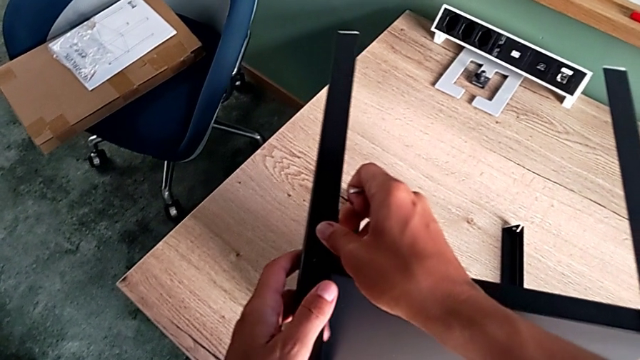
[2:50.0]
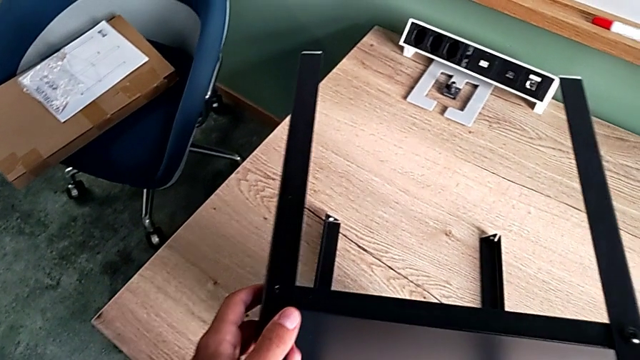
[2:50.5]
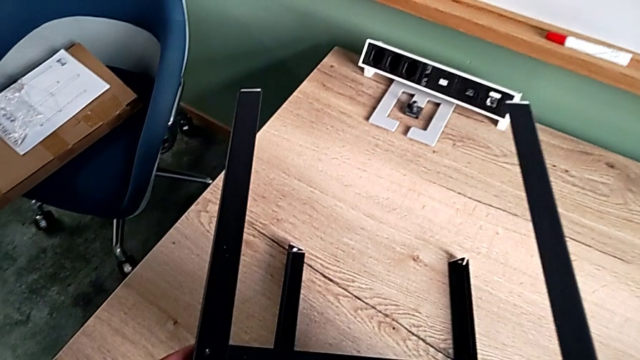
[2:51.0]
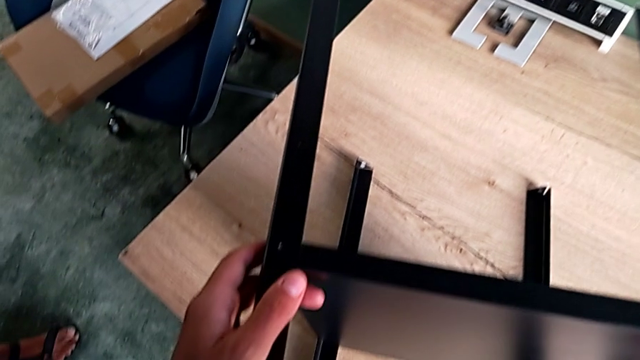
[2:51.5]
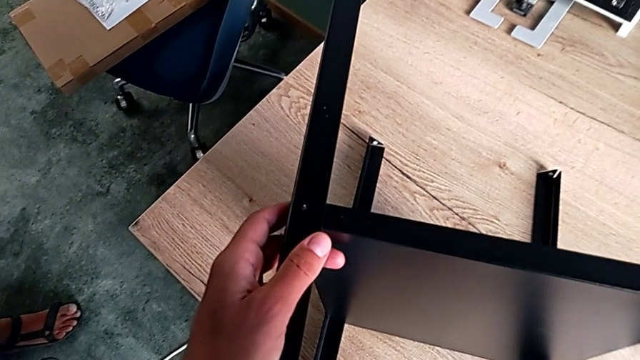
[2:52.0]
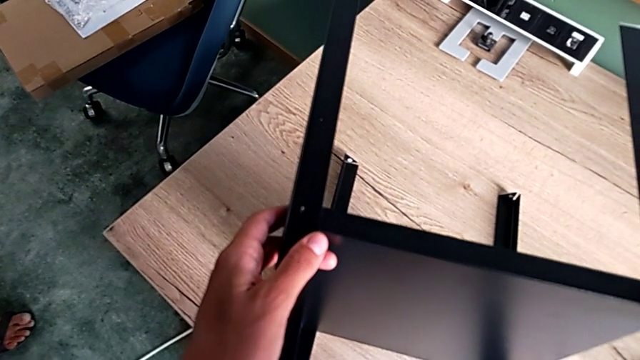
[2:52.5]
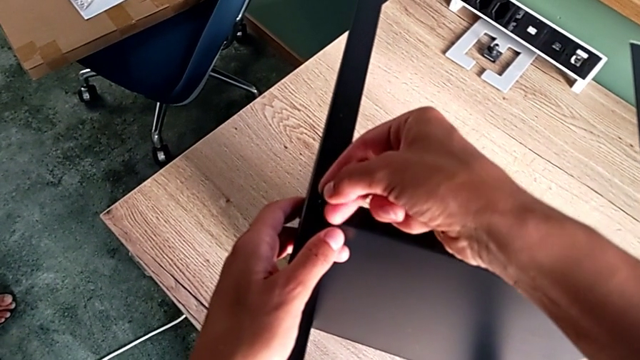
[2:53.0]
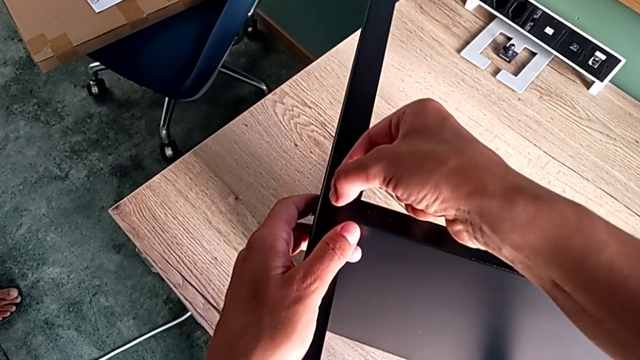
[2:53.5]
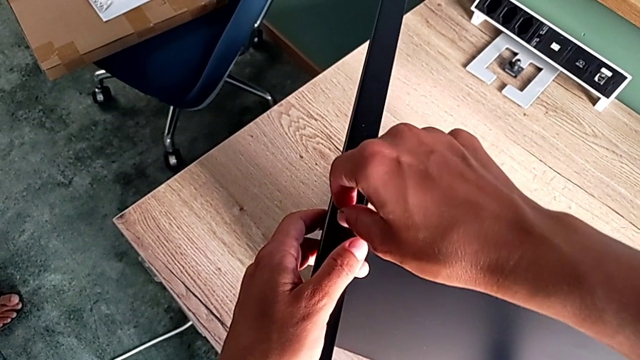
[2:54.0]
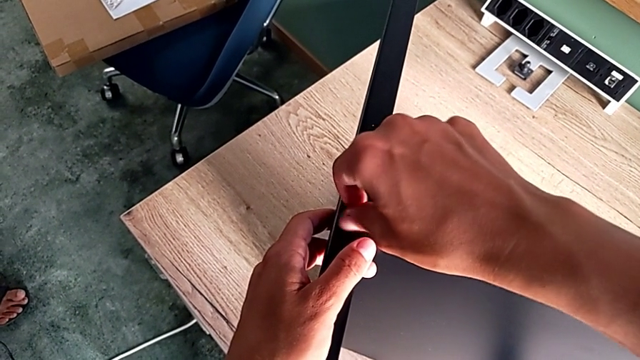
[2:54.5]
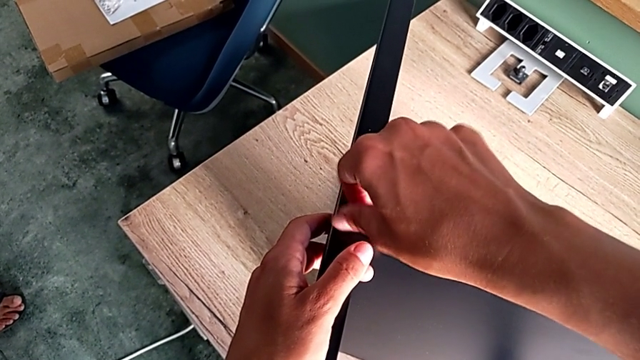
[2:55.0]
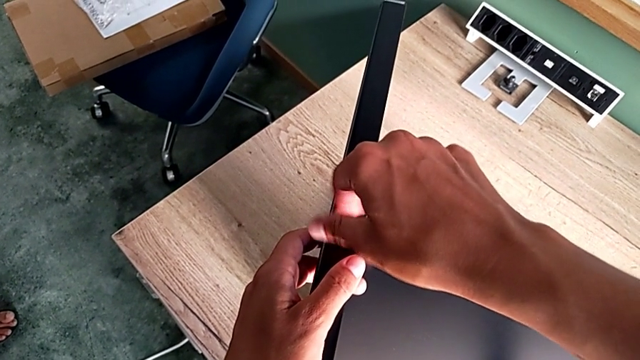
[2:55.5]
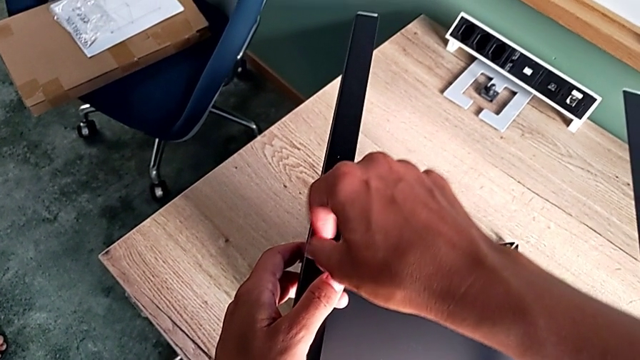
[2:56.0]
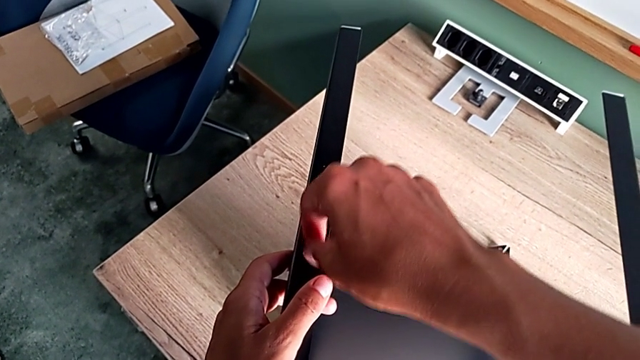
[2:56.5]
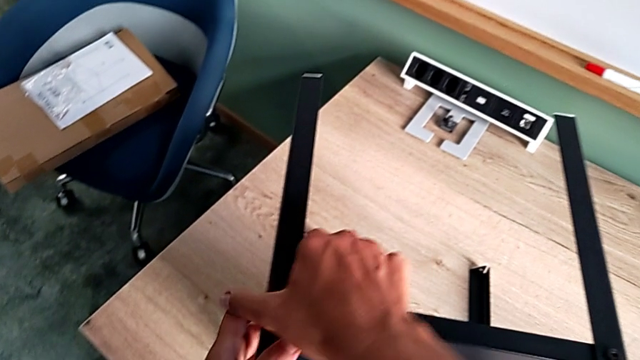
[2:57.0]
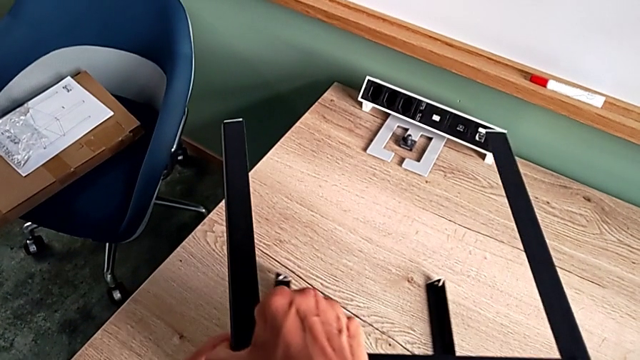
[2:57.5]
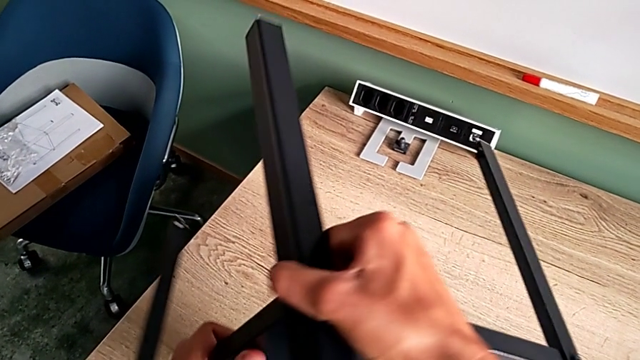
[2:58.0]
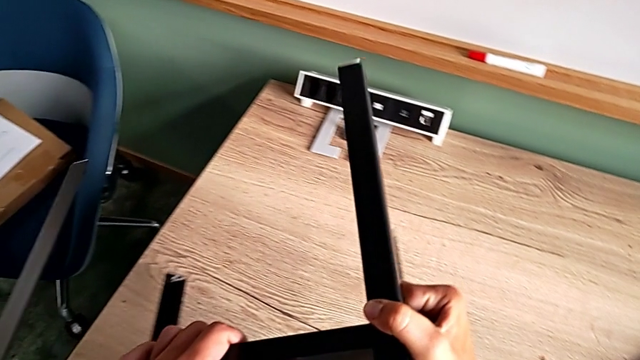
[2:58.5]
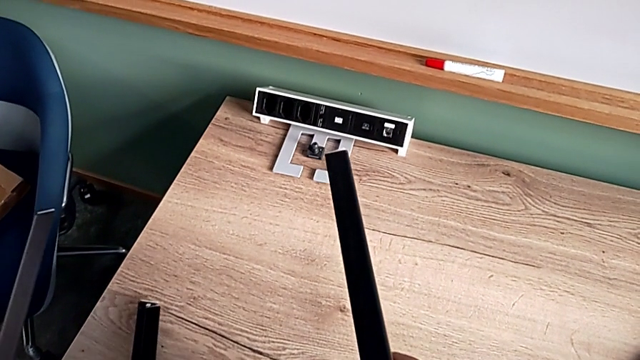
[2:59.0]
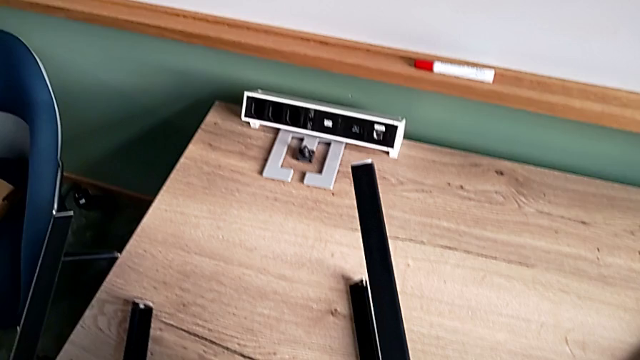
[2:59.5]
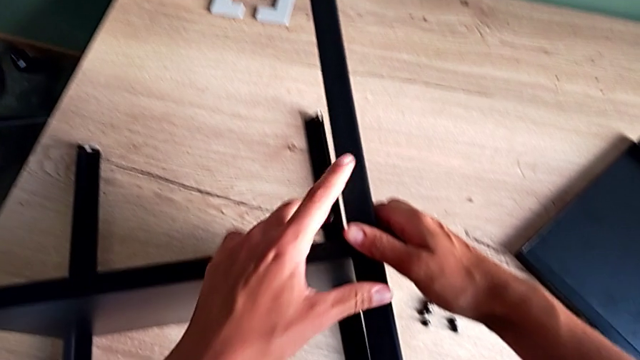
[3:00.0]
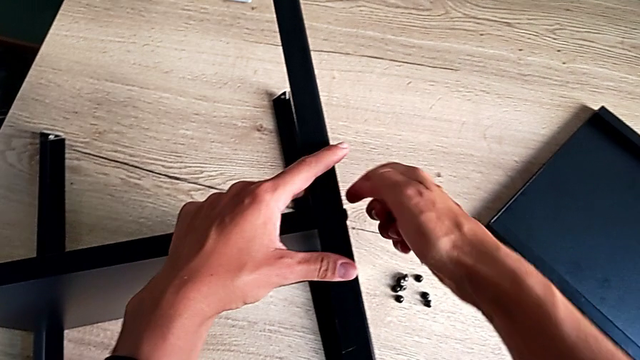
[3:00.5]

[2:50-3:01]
The camera wearer is screwing the fourth leg of the furniture. They hold the leg, insert the hex socket head, screw it and rotate the tray.

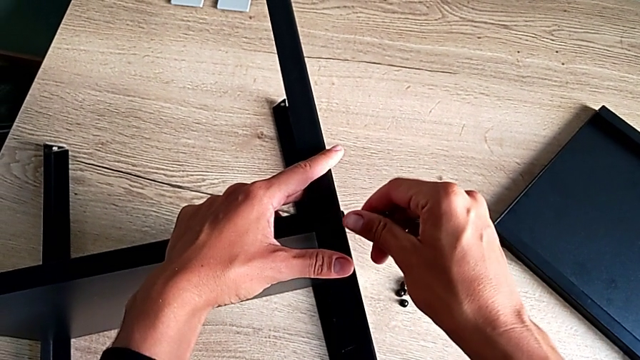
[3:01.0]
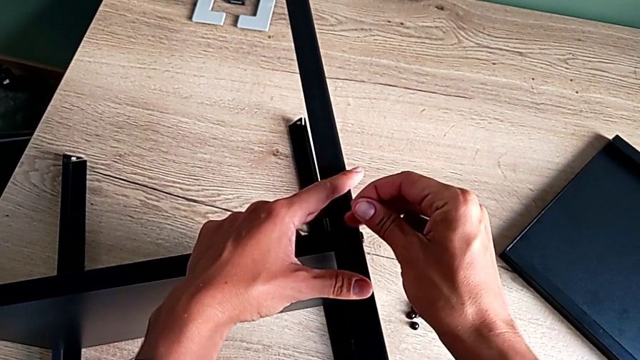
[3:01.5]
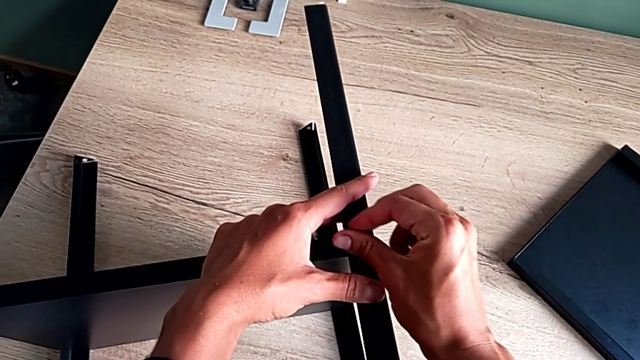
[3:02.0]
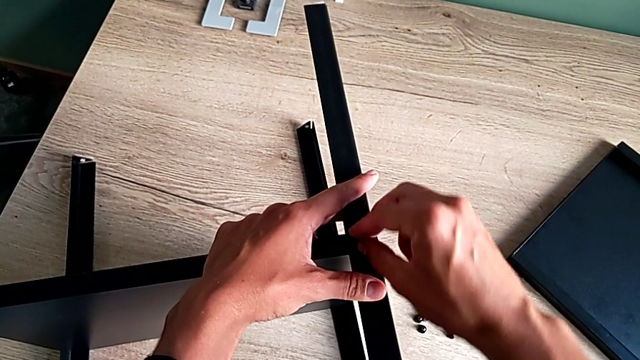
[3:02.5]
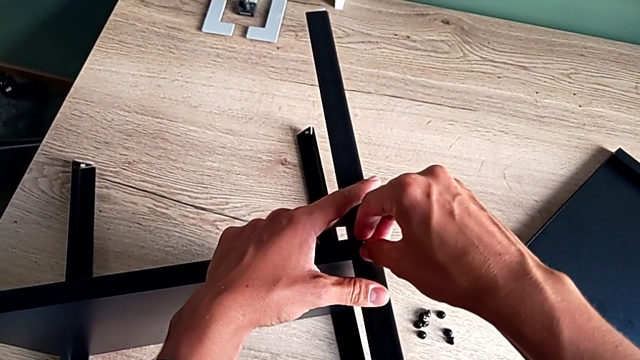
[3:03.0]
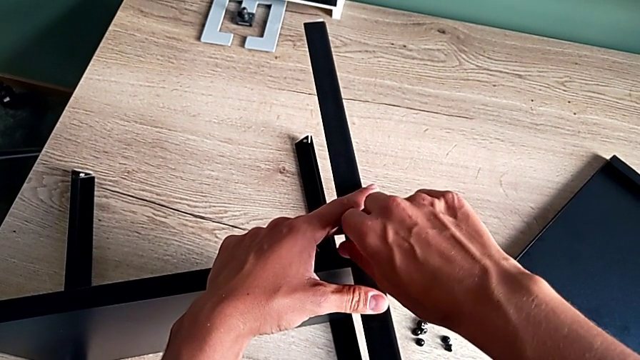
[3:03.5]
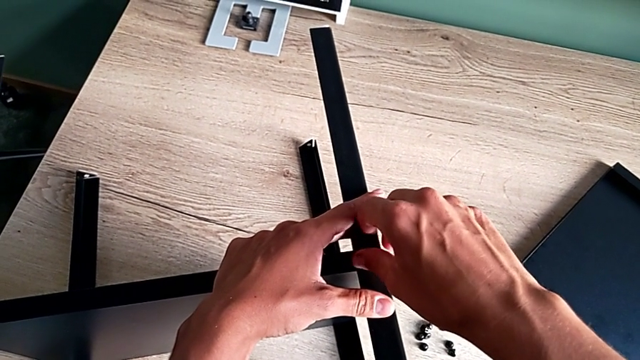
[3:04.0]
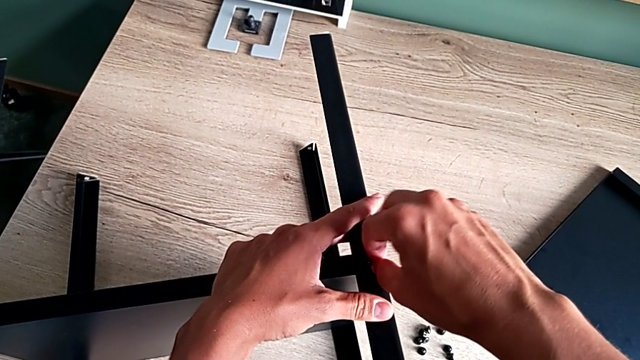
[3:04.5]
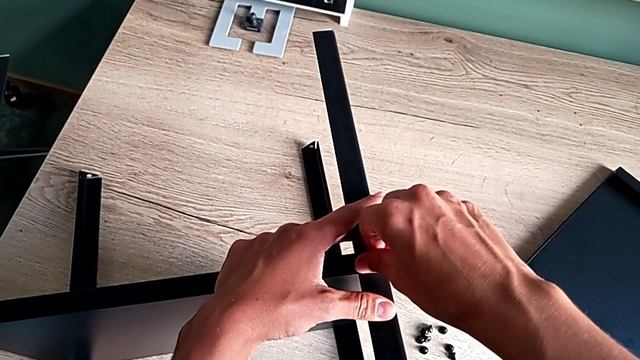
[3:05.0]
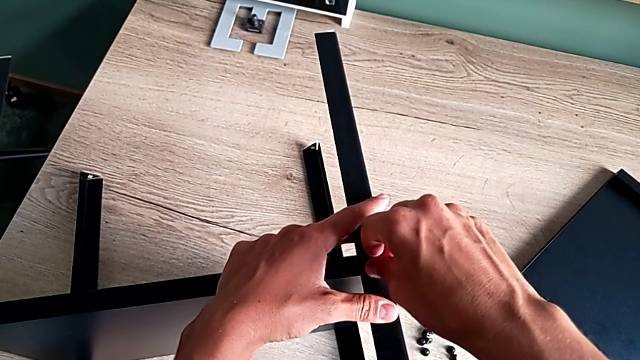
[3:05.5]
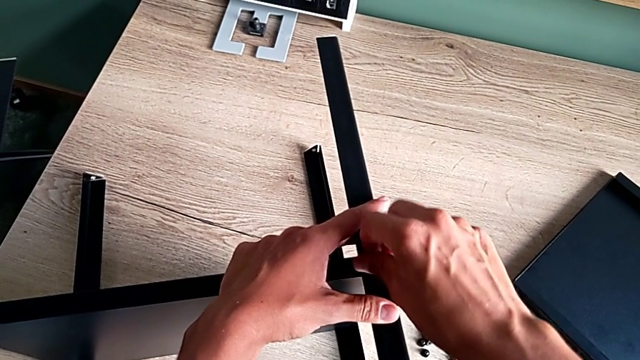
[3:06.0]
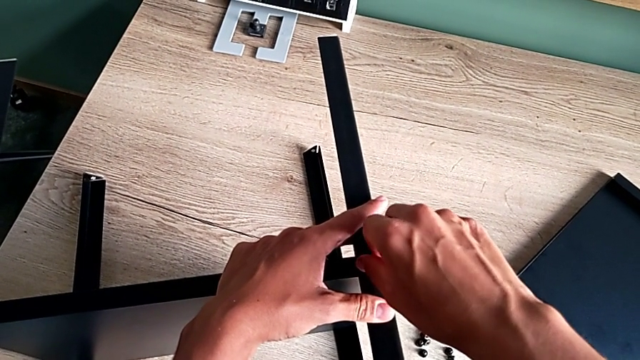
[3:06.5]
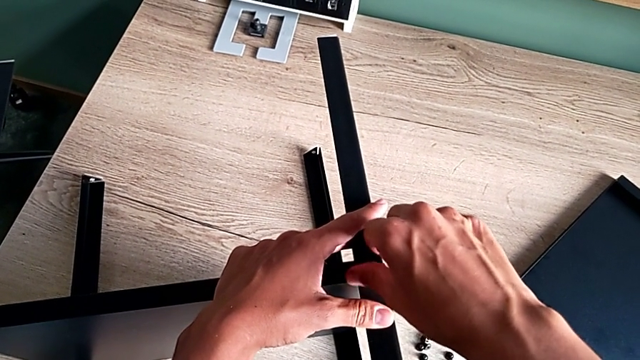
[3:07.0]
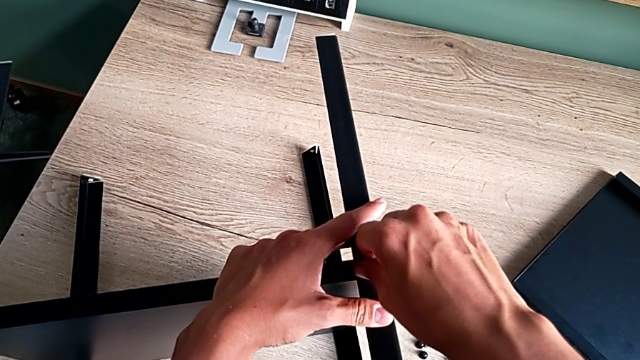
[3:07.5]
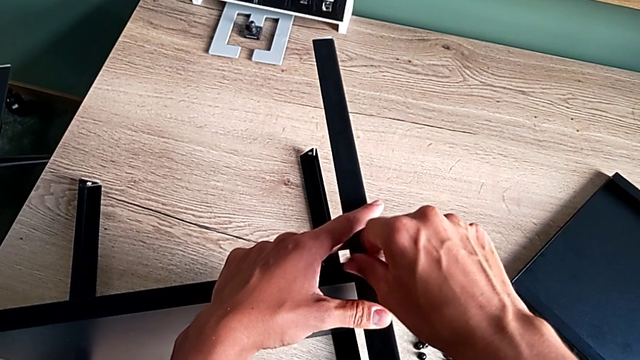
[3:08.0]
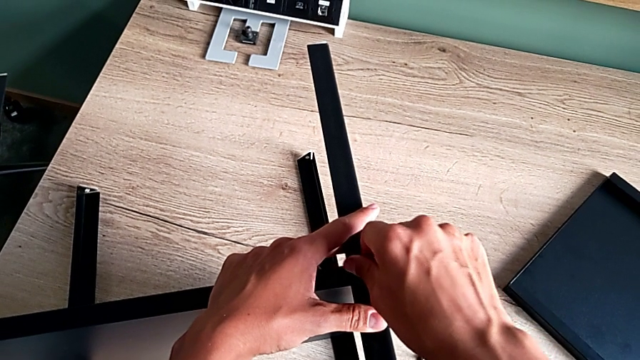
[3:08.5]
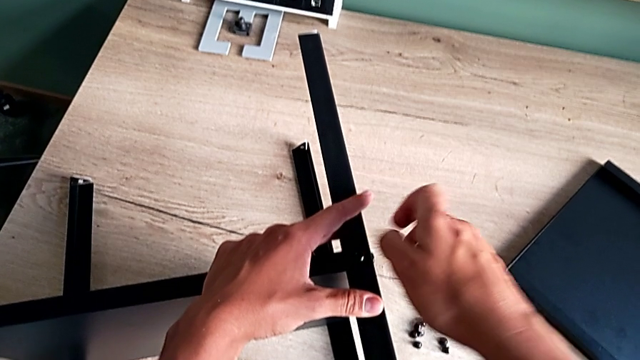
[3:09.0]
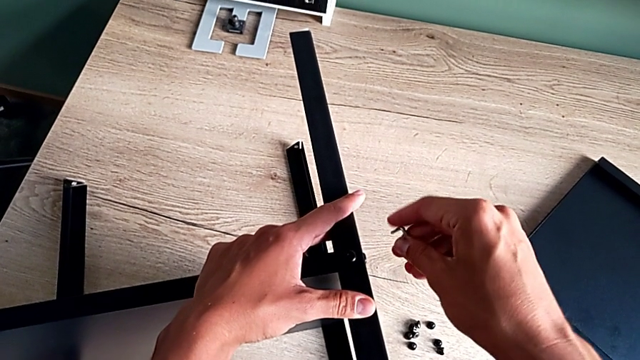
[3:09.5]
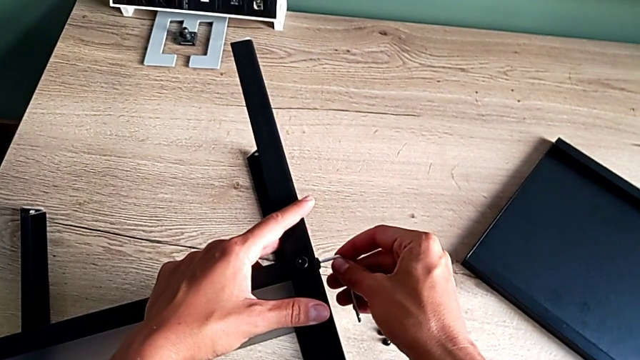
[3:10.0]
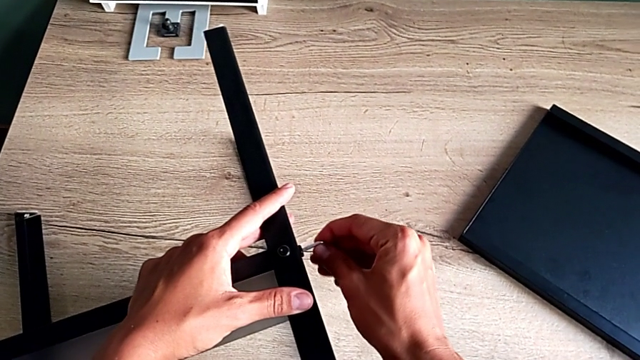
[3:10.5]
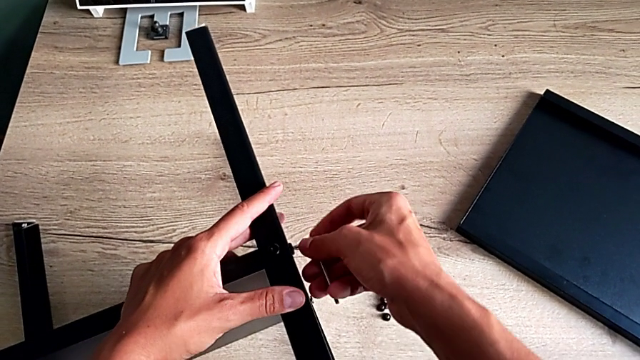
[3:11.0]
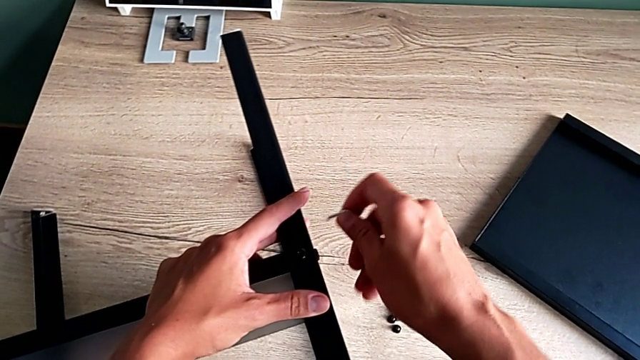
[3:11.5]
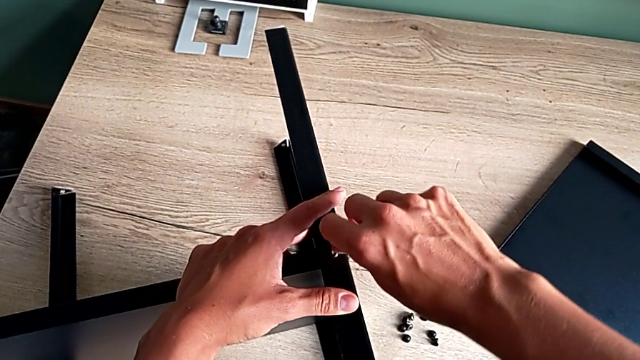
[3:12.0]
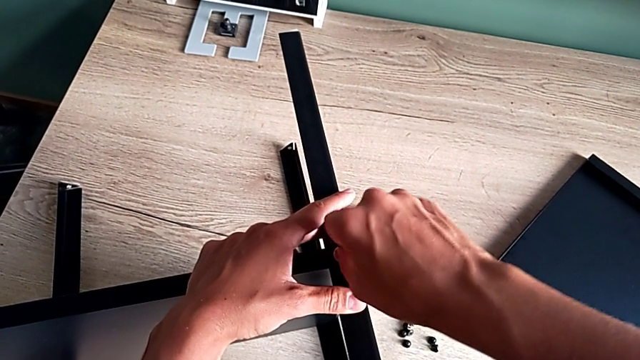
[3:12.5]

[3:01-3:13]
The camera wearer is screwing the fourth leg of the furniture. They insert the hex socket head, screw it, insert the Allen wrench and screw the first hex socket head.
